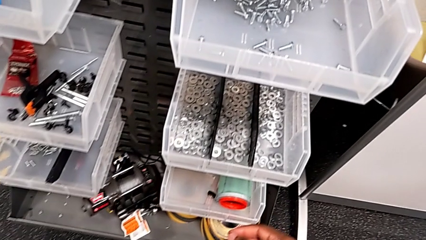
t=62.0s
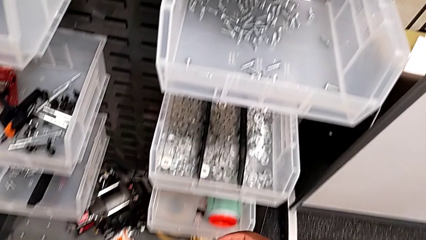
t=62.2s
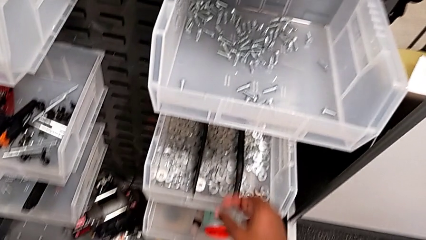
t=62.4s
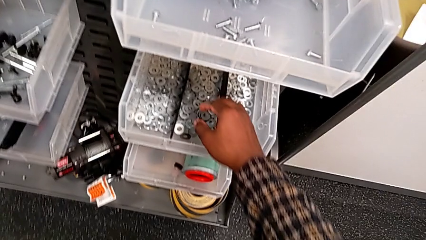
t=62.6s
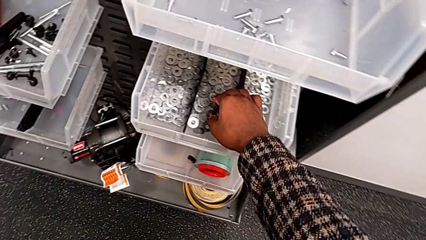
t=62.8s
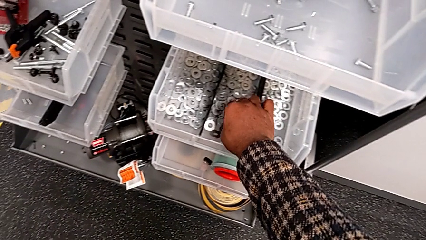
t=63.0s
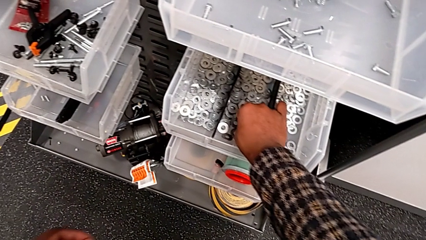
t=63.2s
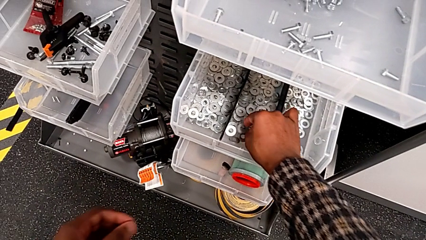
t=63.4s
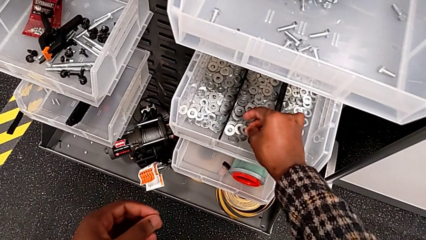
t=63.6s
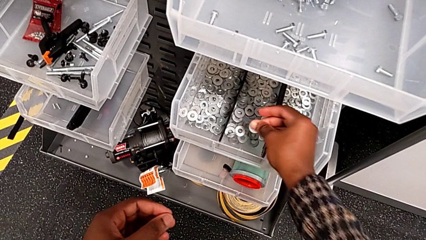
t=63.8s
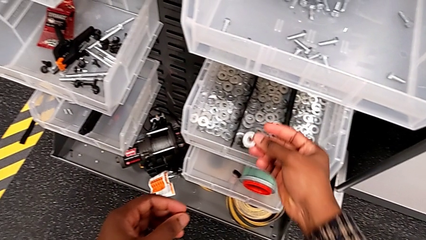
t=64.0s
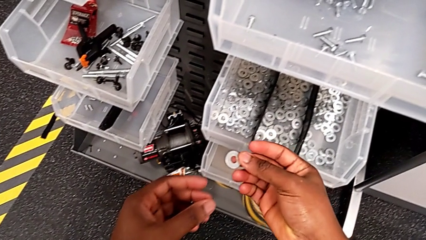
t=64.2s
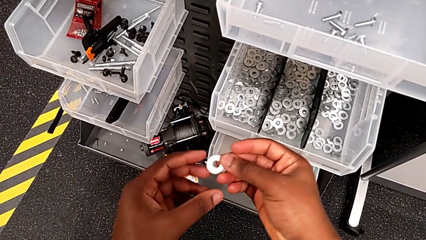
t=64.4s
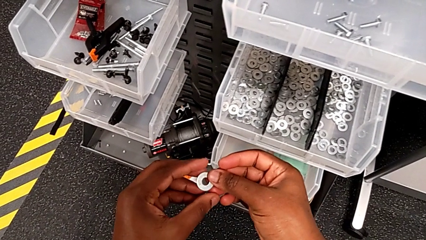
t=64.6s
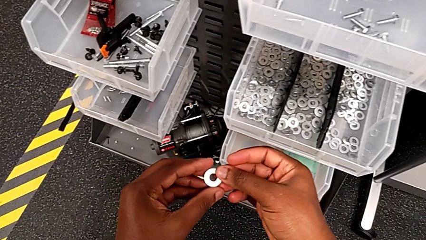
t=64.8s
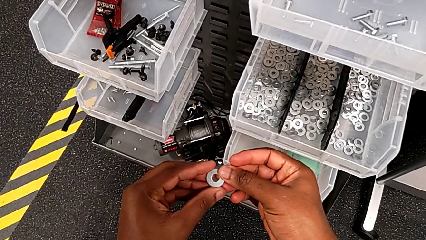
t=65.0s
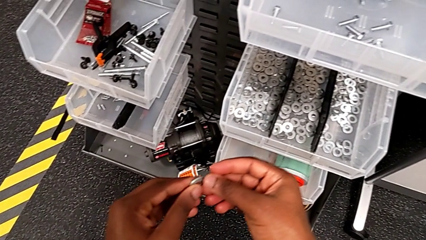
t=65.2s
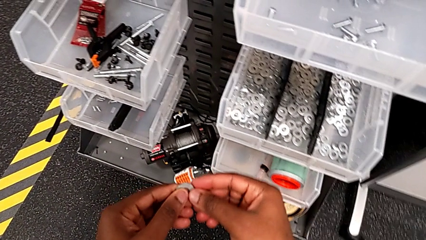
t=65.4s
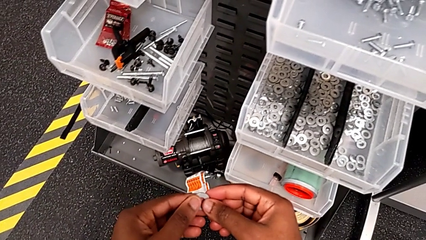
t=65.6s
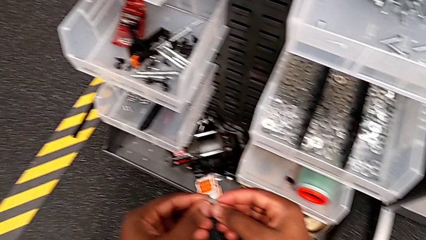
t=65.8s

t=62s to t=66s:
The camera wearer is grabbing a washer from the parts bin. They grab the washer and lift it.

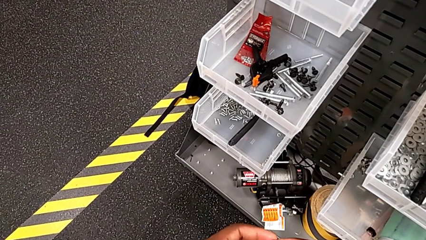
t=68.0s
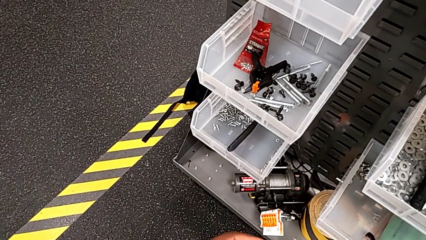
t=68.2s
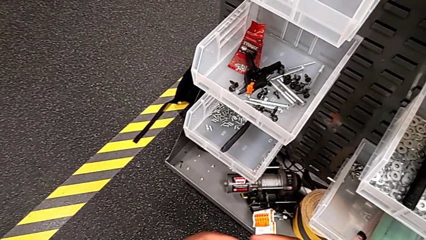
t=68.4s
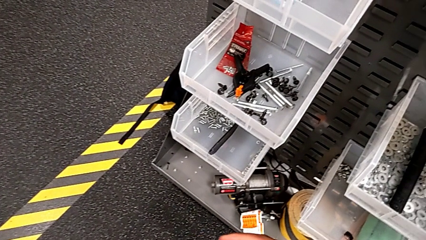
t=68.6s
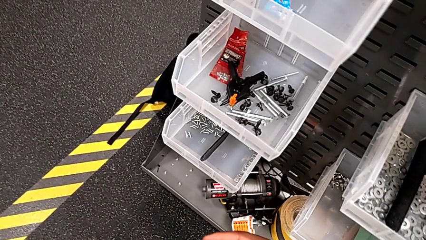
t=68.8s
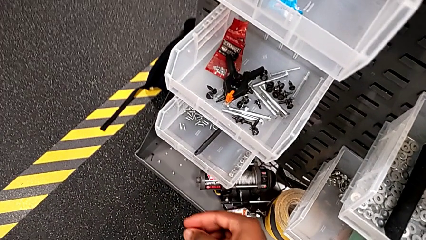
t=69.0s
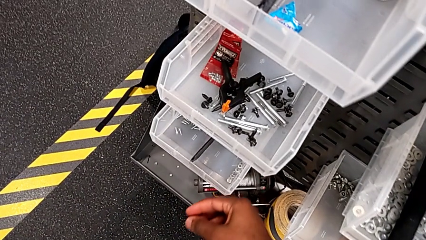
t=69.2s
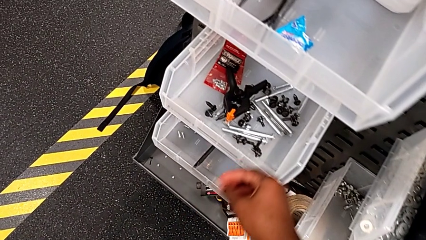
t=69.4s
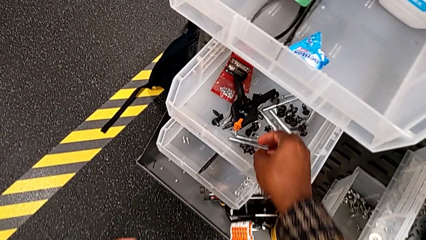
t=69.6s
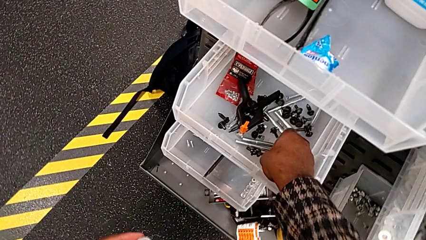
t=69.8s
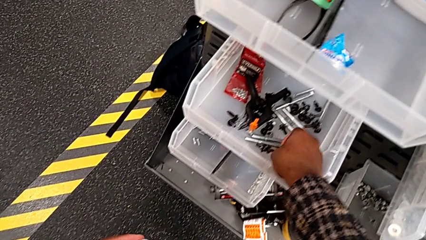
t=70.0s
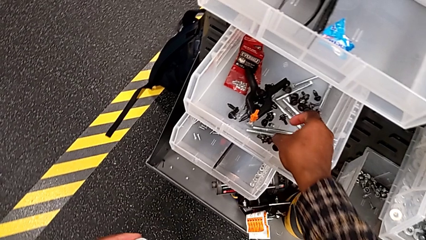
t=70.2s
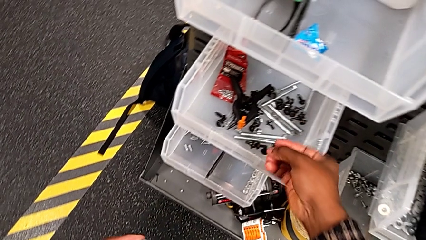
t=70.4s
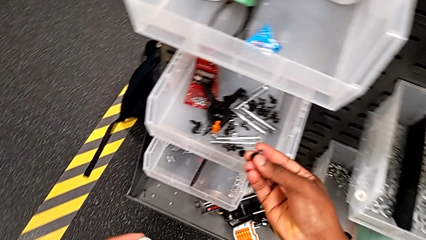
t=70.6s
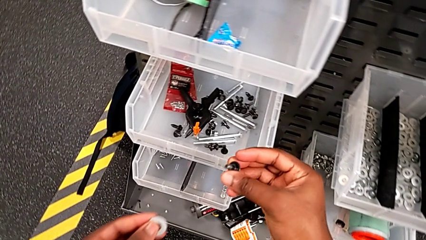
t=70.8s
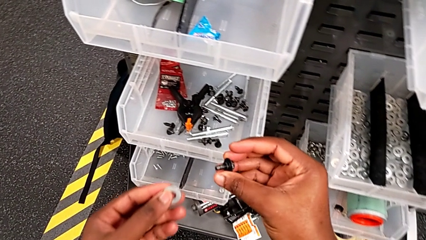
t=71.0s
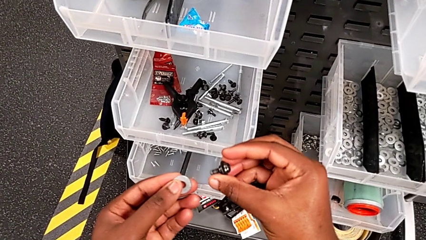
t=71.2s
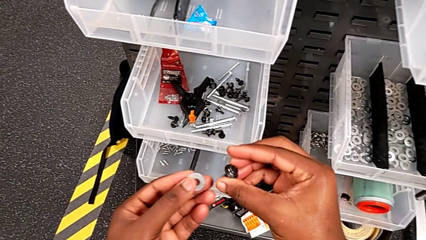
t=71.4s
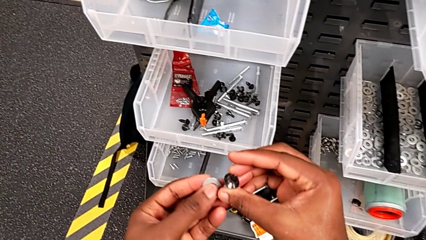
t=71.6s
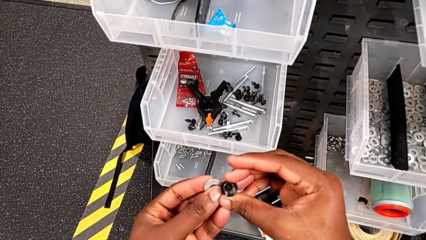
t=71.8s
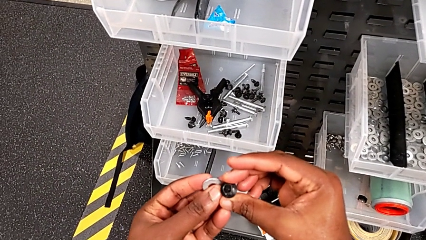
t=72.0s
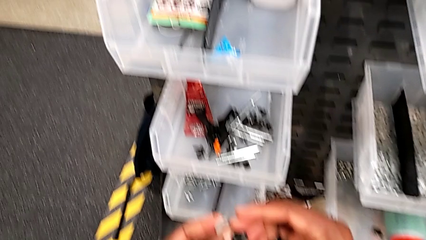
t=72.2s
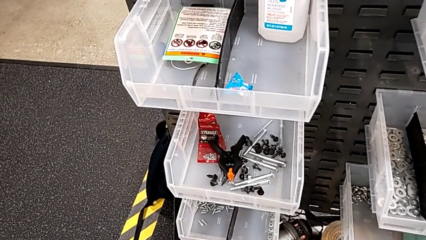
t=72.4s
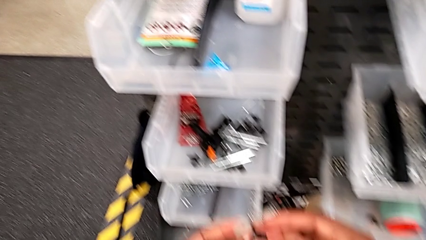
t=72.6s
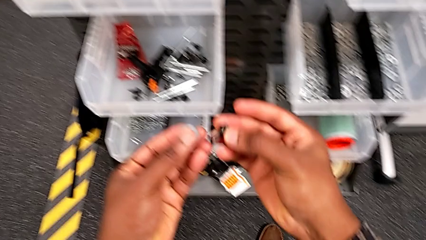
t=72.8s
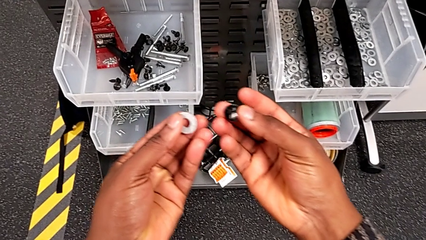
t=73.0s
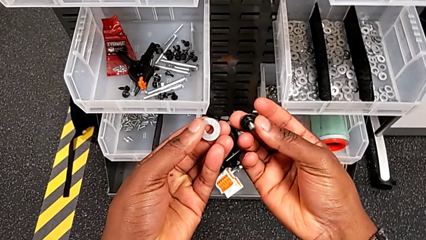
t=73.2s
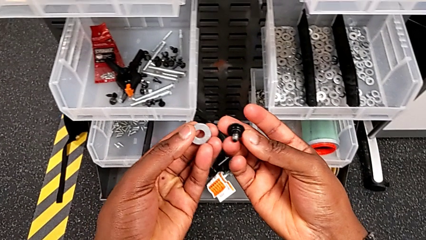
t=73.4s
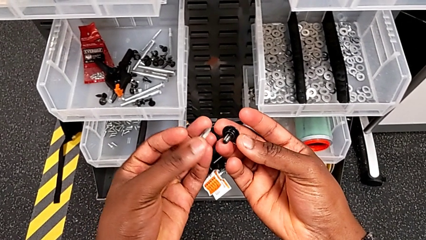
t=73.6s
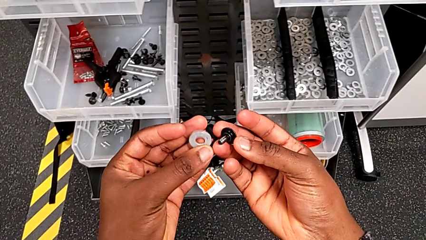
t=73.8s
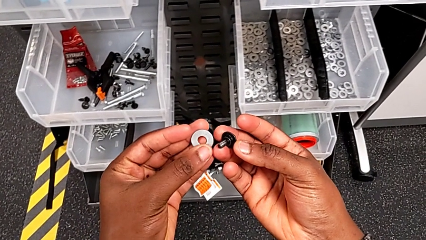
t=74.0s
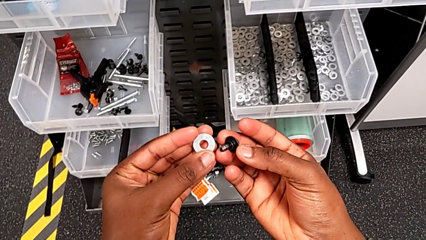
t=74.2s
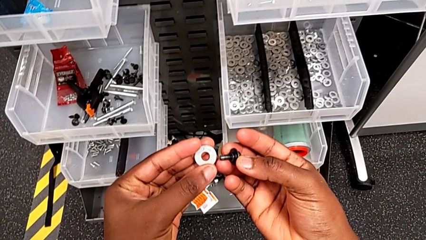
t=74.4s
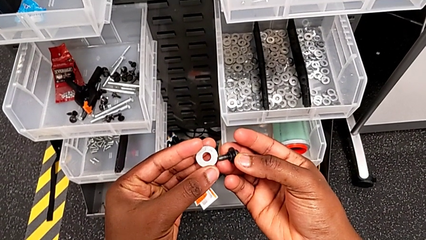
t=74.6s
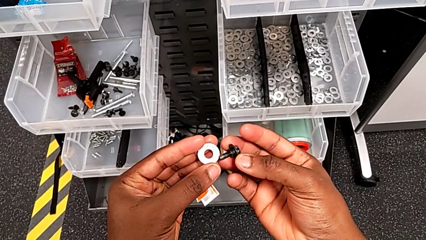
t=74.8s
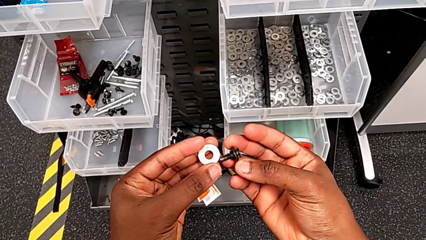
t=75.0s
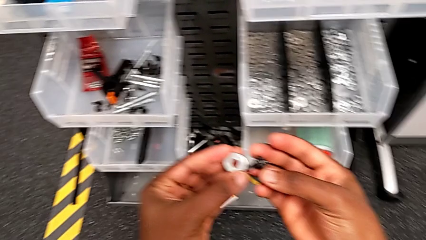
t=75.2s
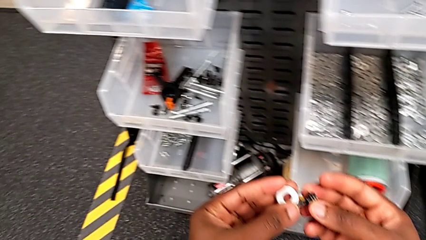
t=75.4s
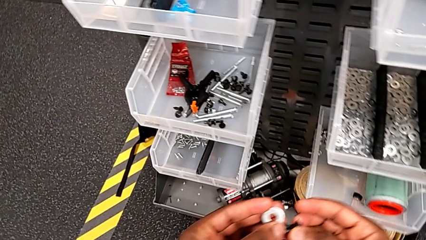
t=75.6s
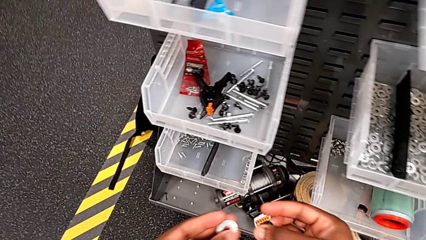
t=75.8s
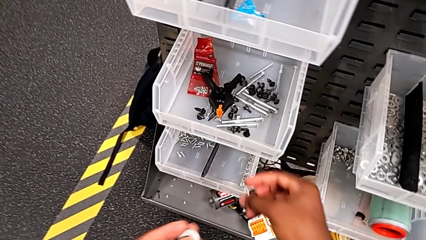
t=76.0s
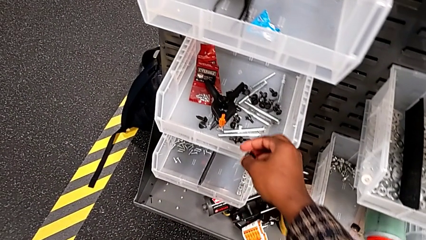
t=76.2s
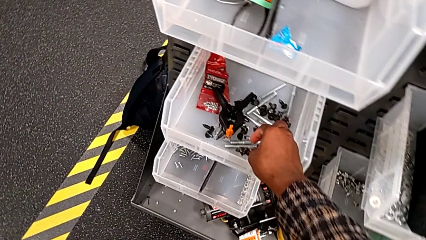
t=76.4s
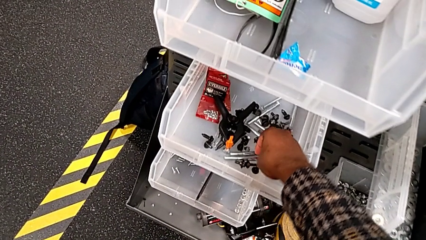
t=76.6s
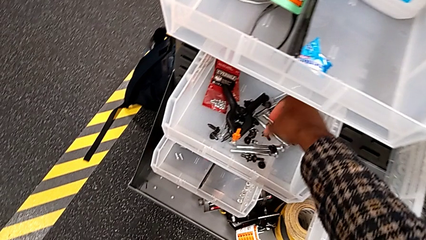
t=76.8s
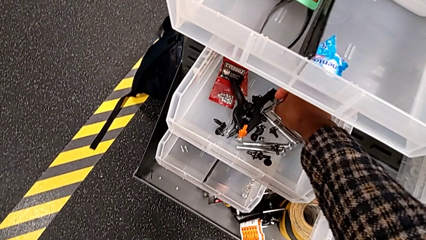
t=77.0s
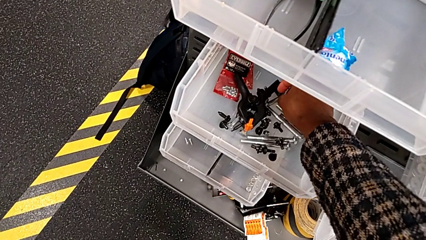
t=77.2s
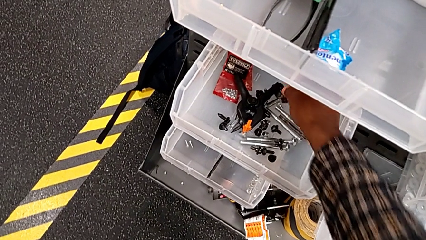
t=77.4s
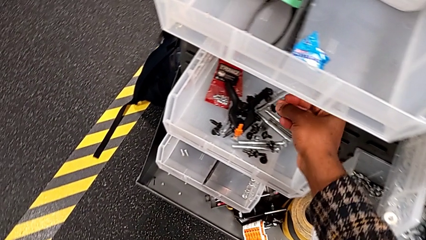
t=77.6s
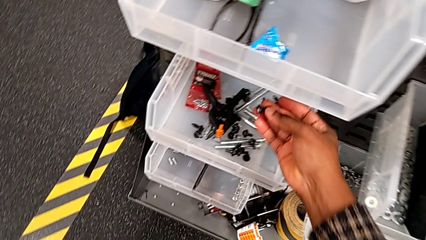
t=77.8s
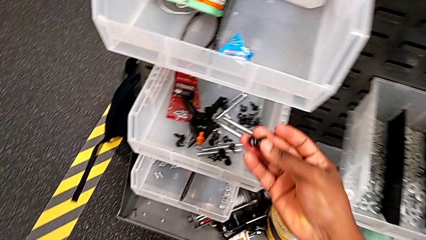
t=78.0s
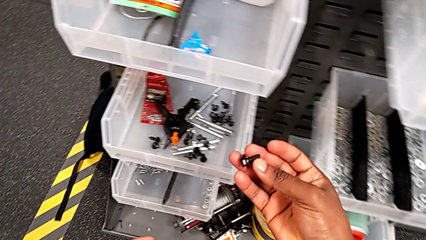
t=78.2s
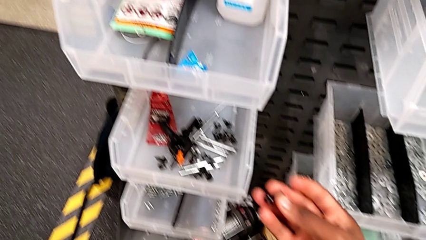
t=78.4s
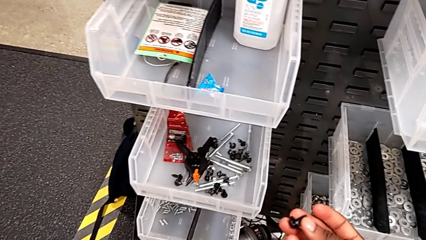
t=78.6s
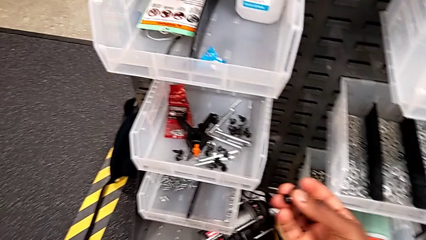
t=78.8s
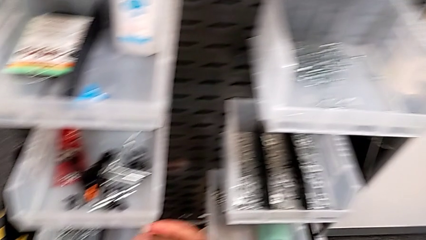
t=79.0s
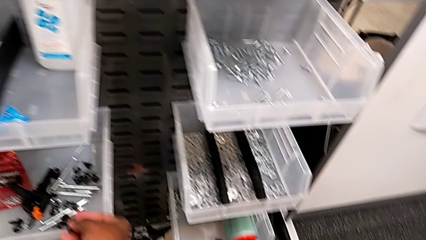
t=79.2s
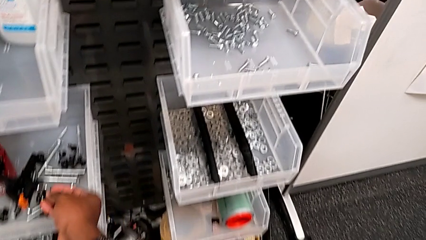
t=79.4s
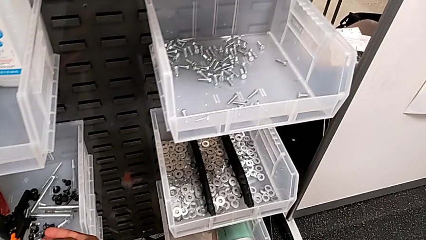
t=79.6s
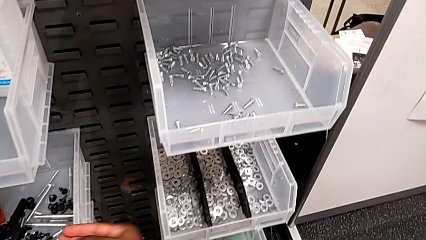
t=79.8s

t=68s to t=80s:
The camera wearer is grabbing a bolt from the parts bin. They wrongly grab and inspect the wrong bolt, place it, wrongly grab it and place it.
